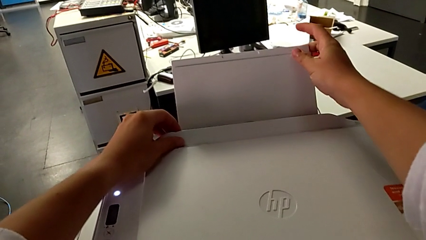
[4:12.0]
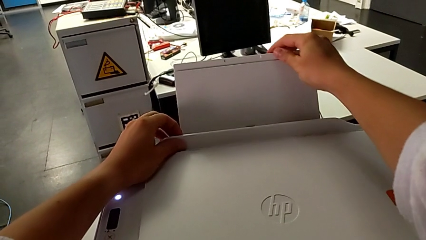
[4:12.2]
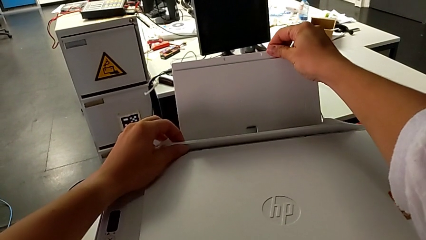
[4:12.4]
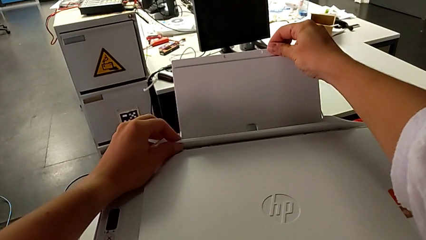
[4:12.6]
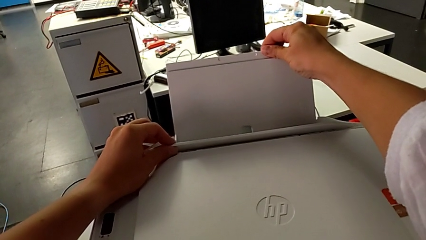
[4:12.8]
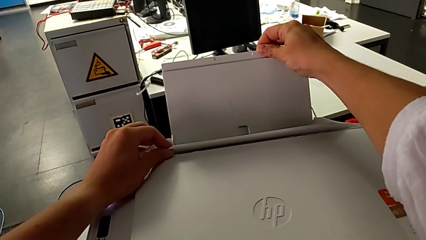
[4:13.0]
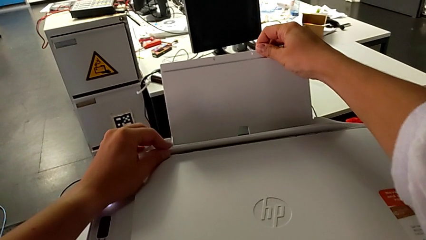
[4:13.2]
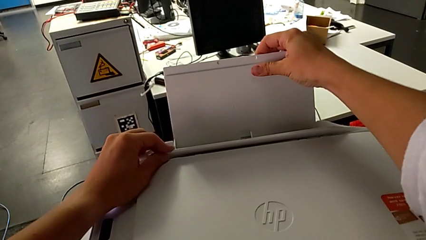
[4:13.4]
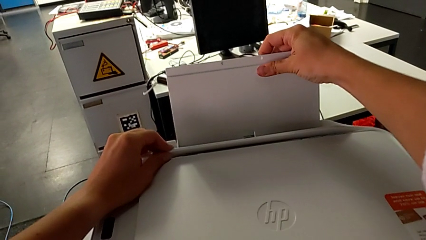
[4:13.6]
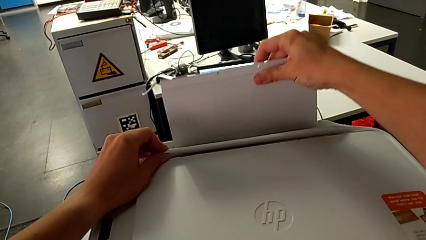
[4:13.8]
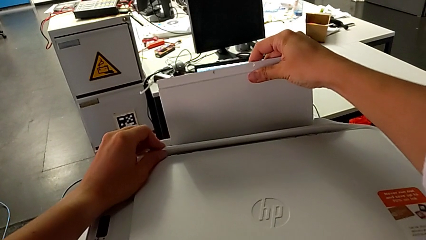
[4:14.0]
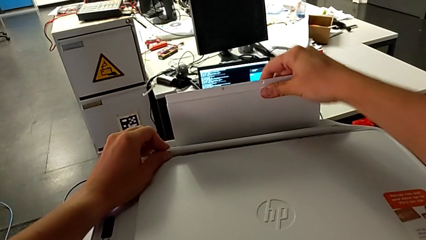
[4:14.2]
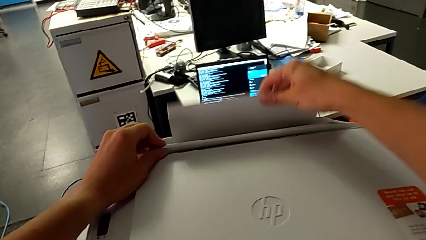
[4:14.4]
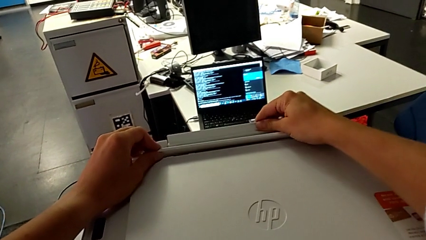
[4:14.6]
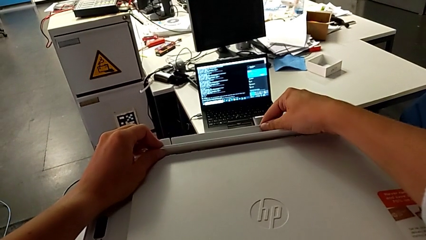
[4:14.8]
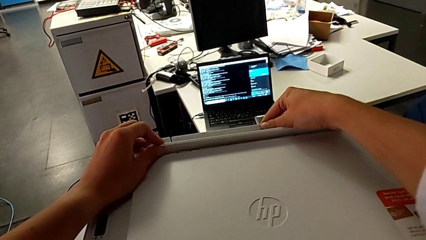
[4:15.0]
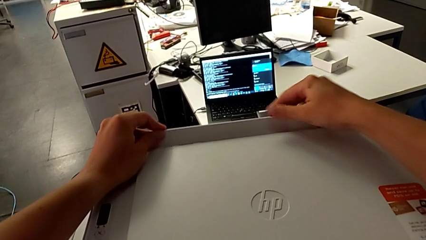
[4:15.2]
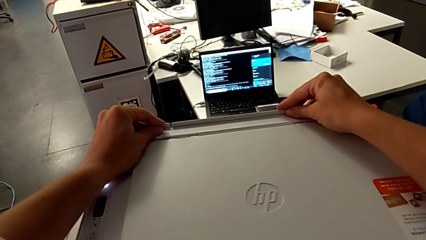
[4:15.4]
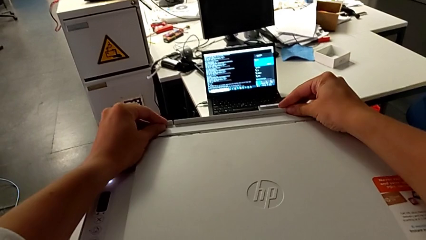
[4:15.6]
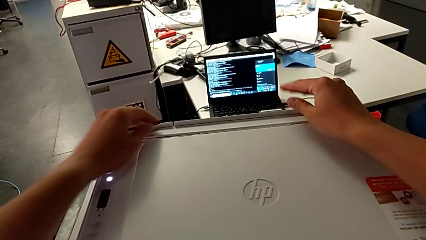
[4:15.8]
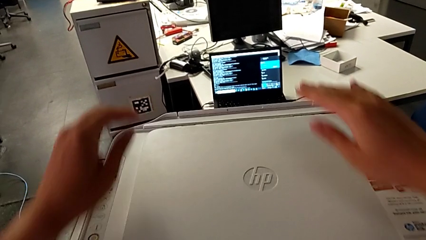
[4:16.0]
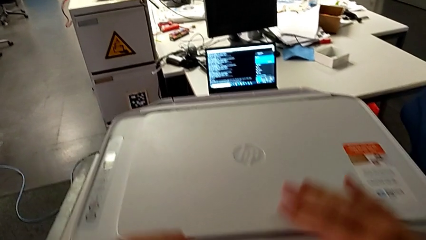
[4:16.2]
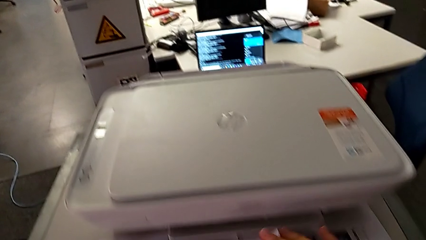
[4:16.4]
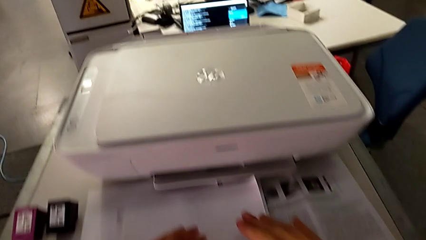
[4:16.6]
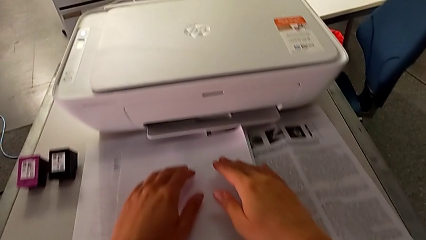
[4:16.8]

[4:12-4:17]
The camera wearer is closing all the parts of the printer. They close the paper tray twice.
